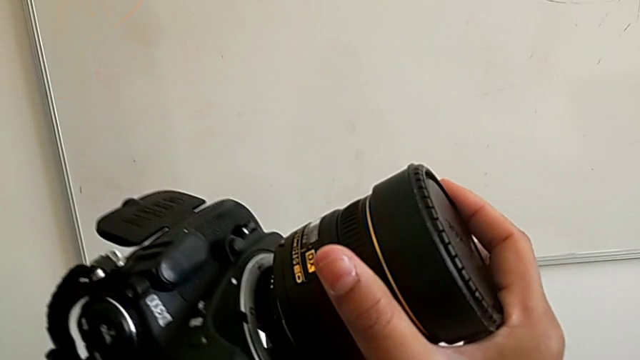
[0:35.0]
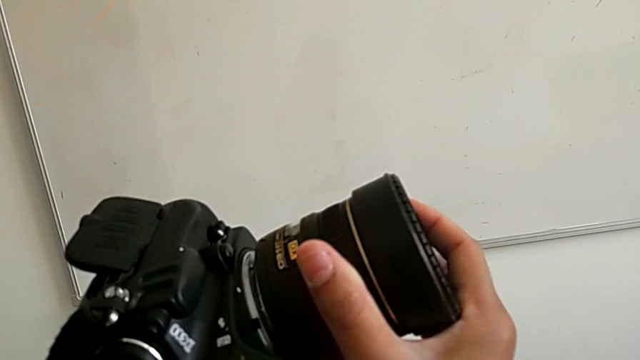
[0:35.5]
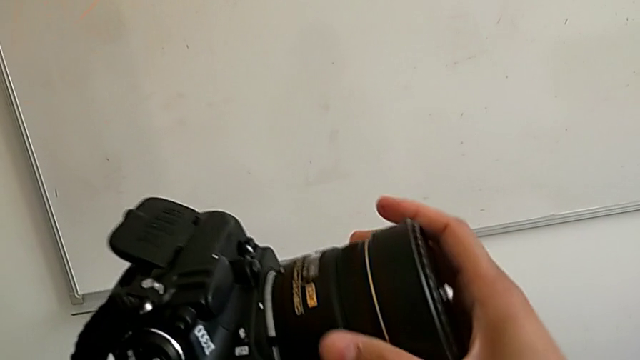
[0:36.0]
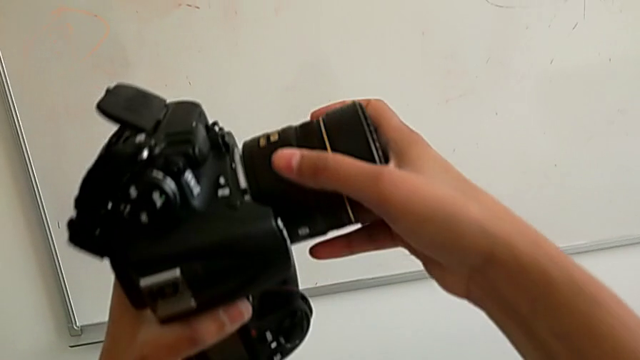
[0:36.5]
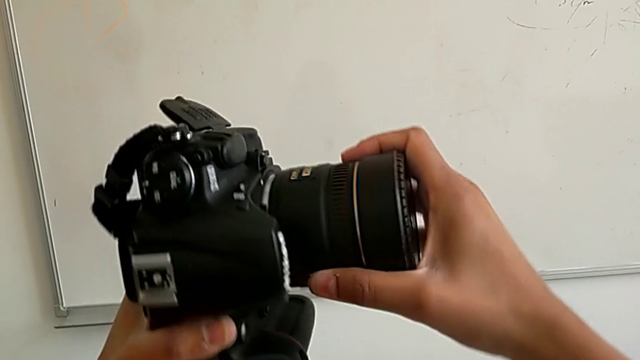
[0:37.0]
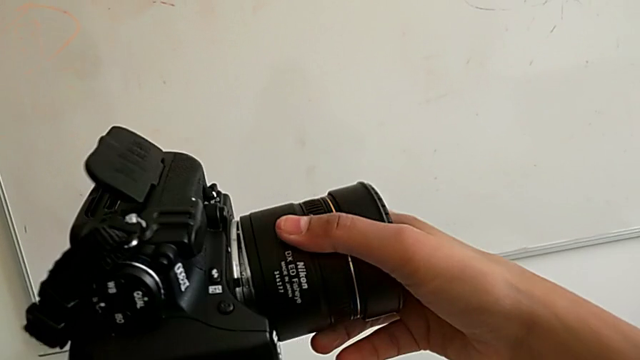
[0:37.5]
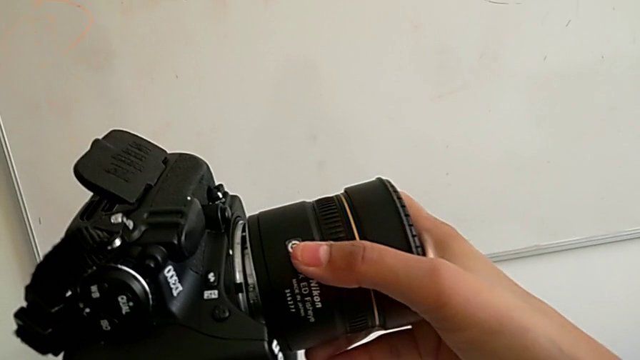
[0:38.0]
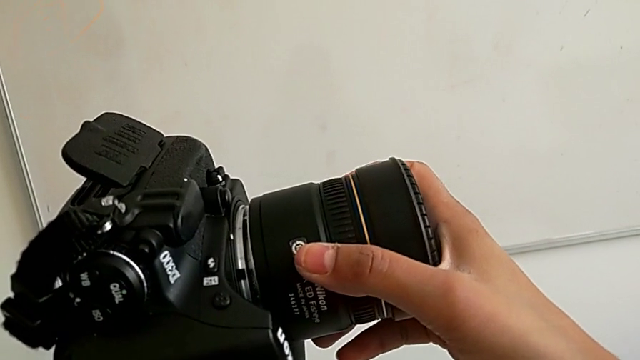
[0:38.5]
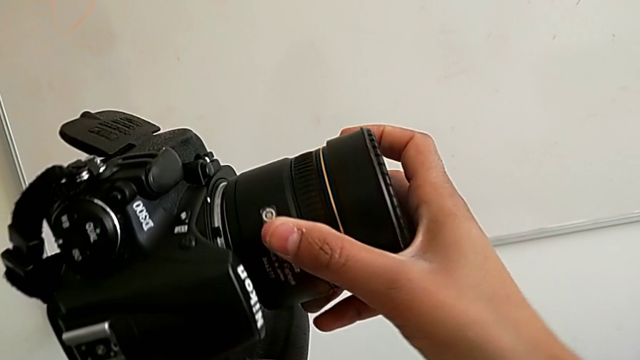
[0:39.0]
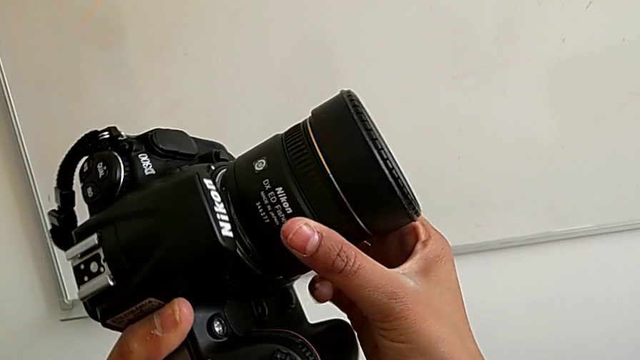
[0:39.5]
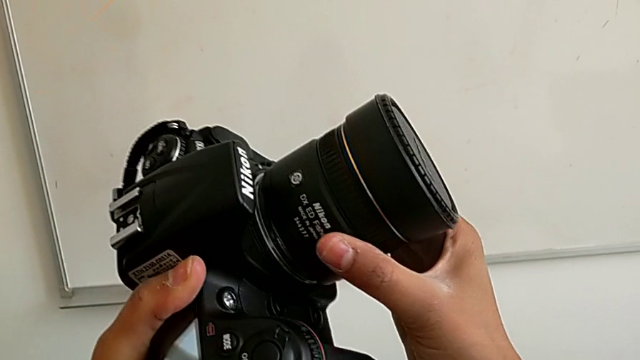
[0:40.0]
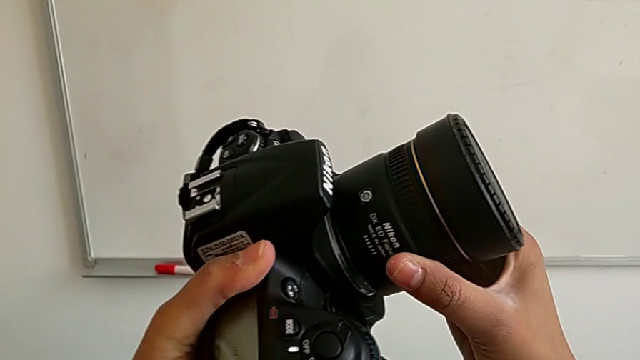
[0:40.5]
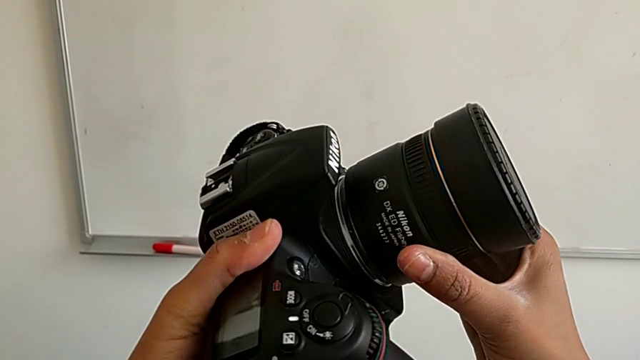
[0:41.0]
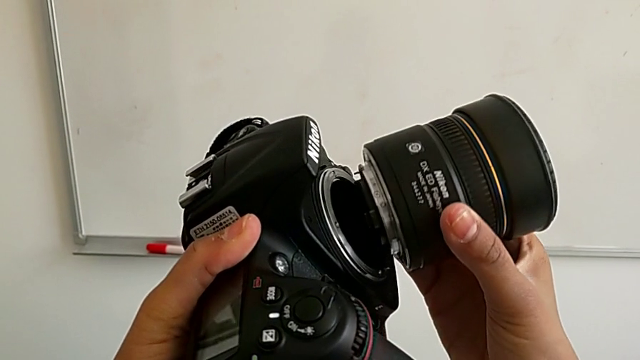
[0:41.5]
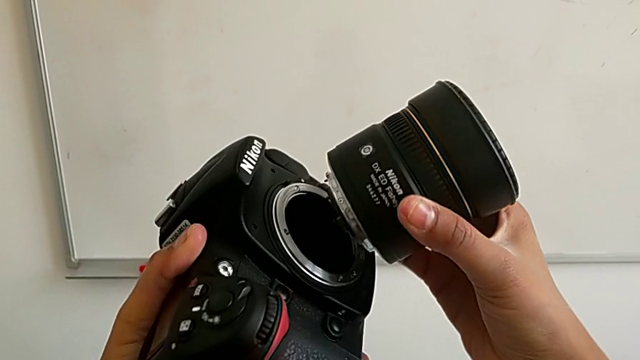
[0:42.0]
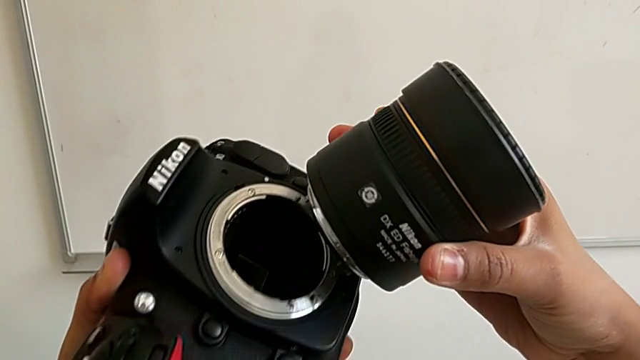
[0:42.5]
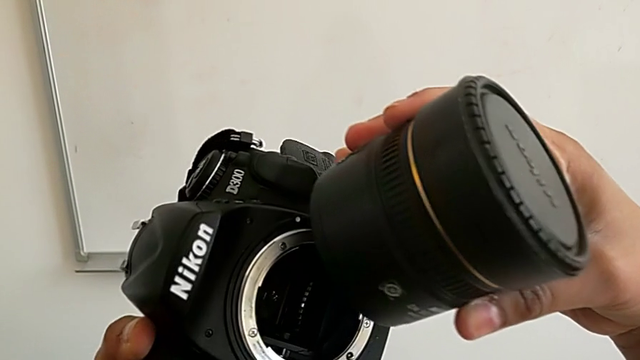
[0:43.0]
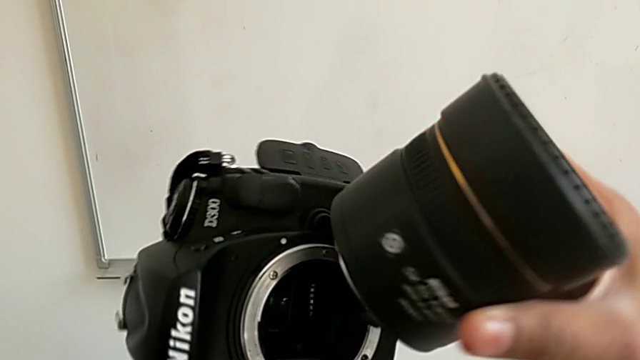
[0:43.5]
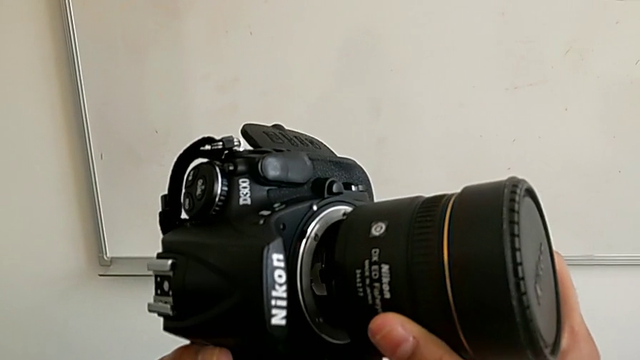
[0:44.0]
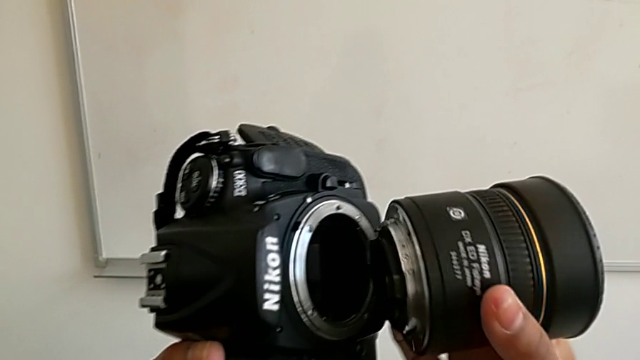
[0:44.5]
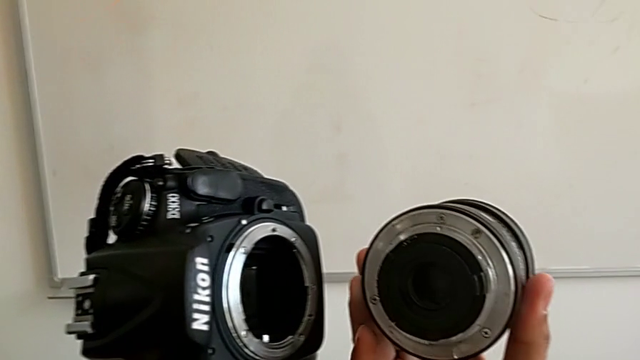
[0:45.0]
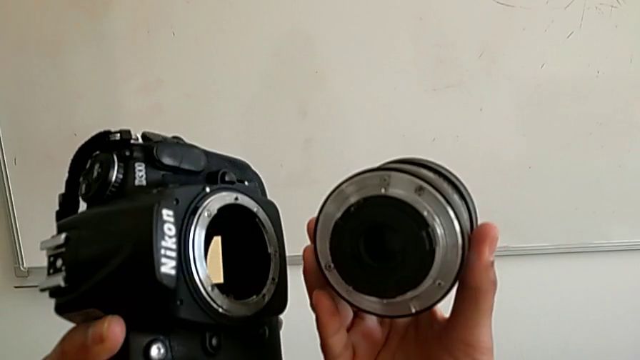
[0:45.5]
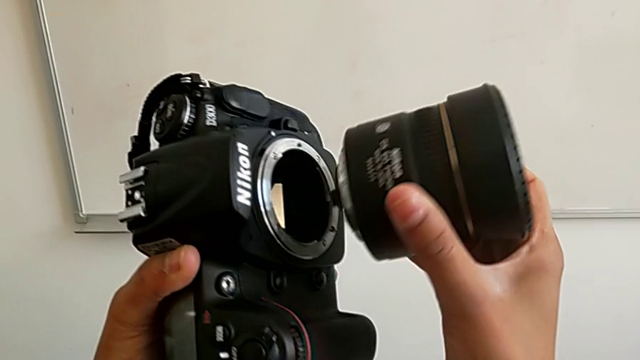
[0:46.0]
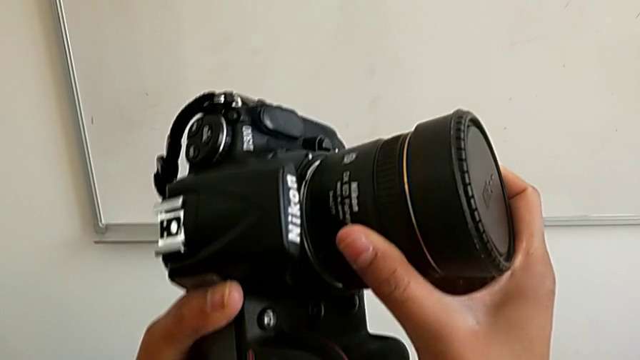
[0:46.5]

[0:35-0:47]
The camera wearer is attaching the lens back to the DSLR camera. They wrongly rotate the lens, not attaching it to the DSLR correctly, withdraw it and wrongly insert it.

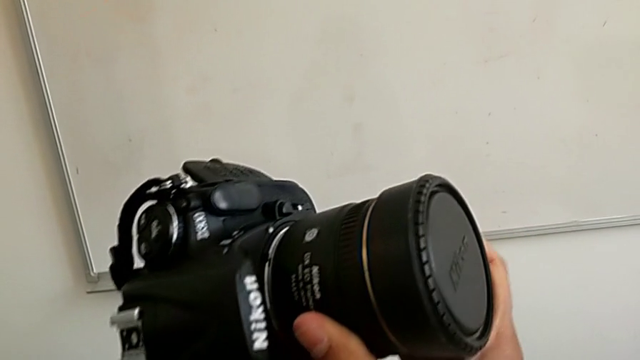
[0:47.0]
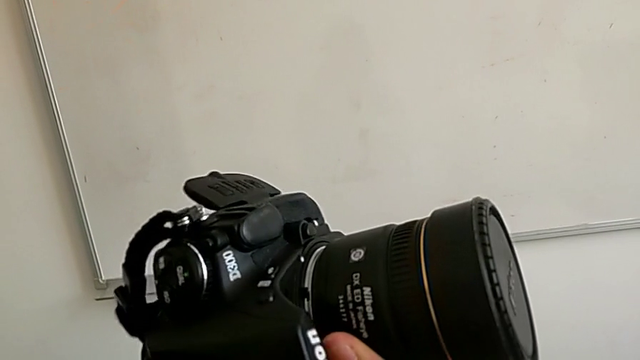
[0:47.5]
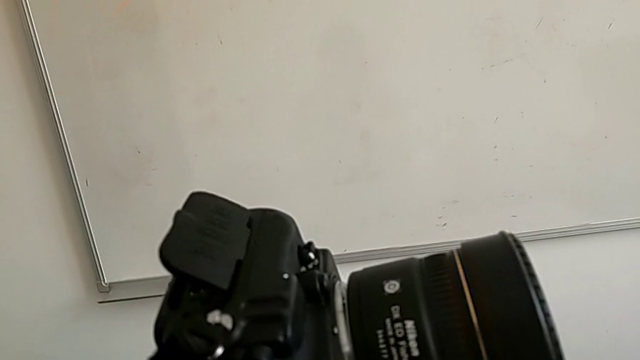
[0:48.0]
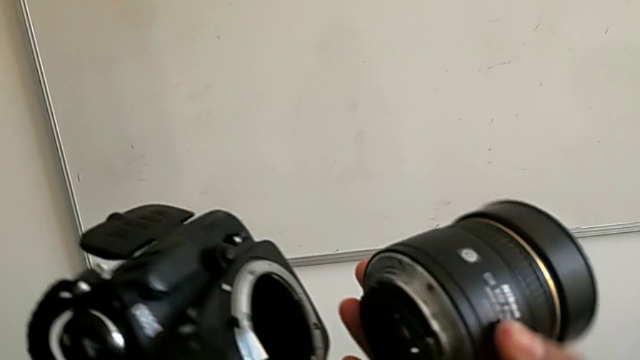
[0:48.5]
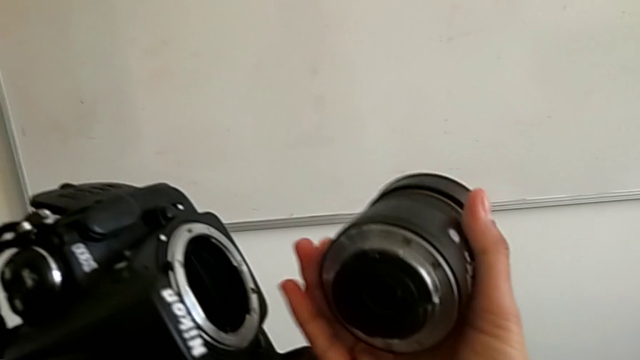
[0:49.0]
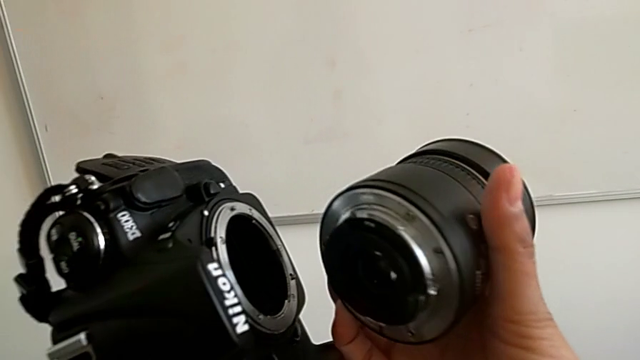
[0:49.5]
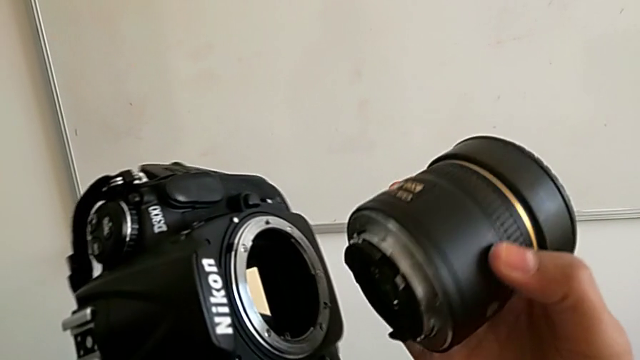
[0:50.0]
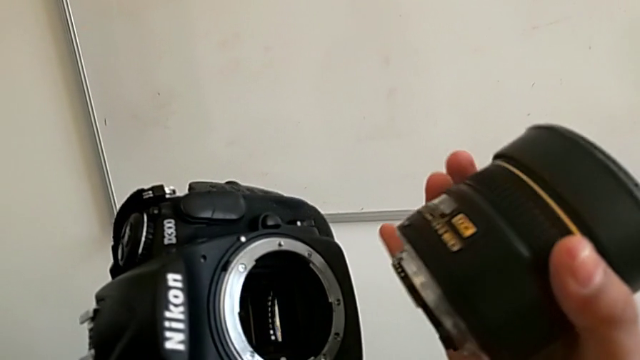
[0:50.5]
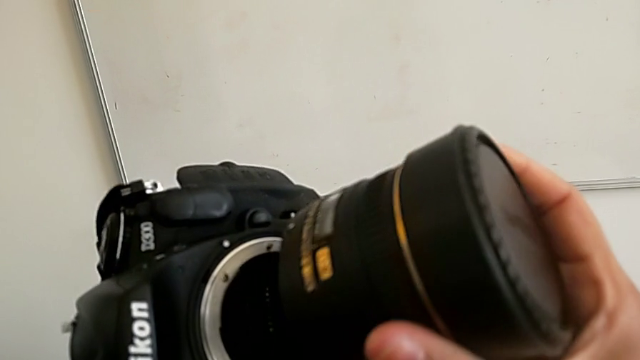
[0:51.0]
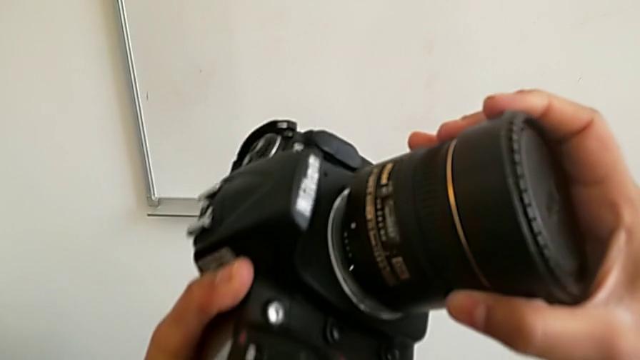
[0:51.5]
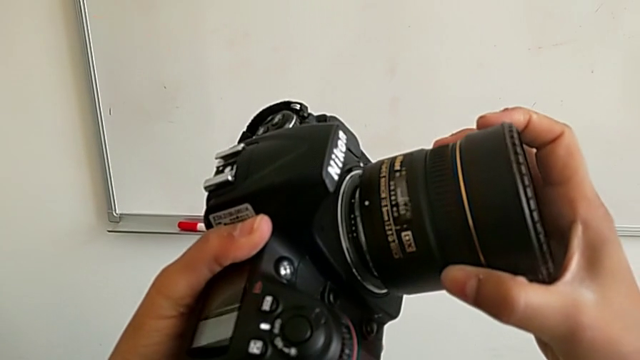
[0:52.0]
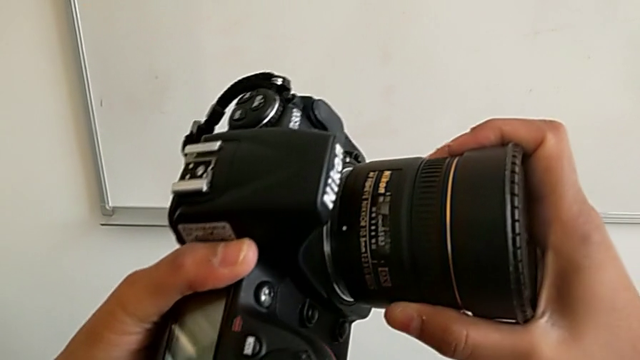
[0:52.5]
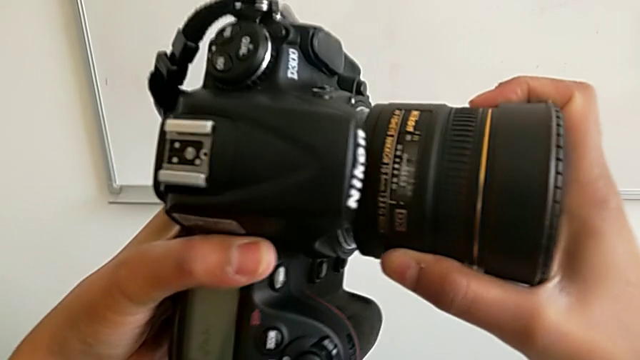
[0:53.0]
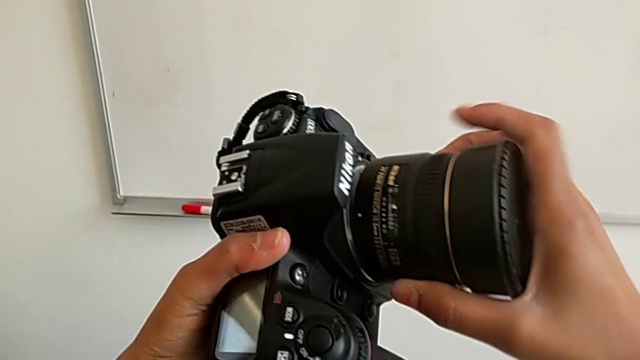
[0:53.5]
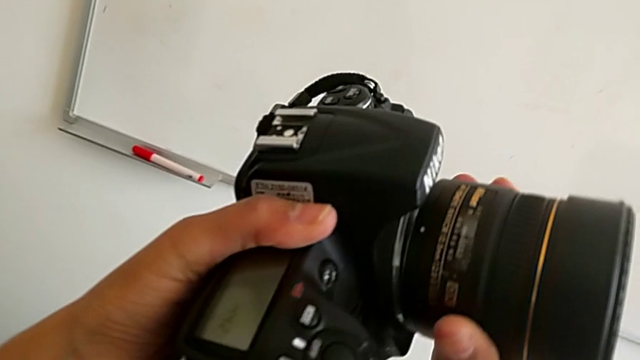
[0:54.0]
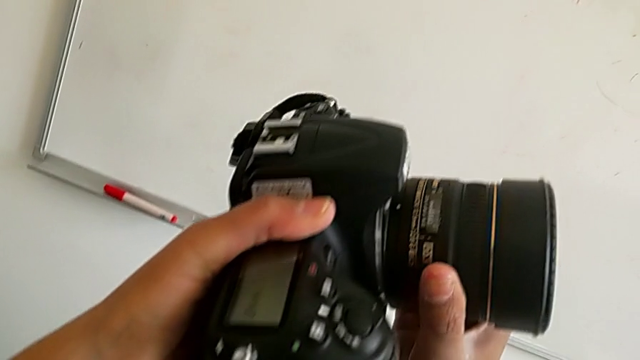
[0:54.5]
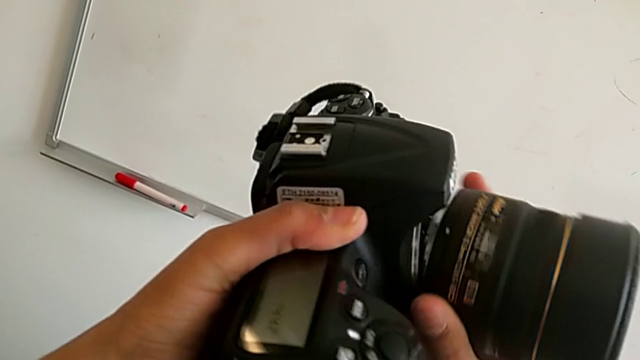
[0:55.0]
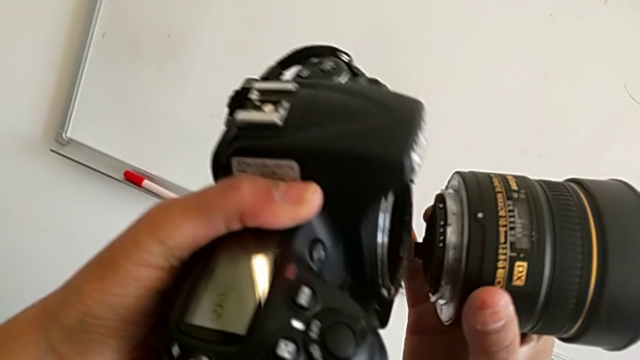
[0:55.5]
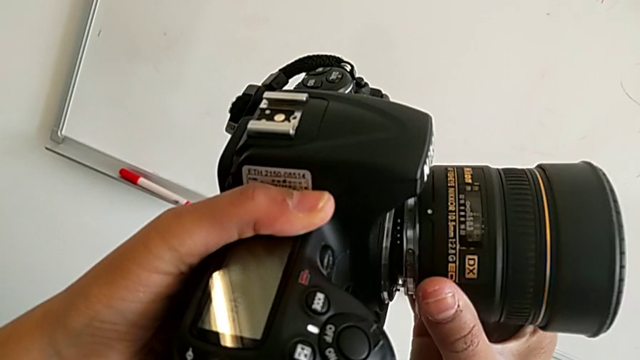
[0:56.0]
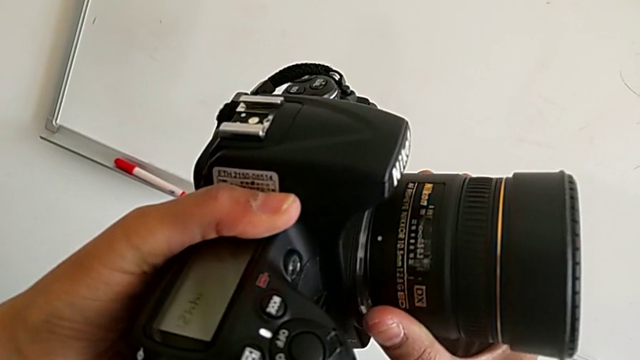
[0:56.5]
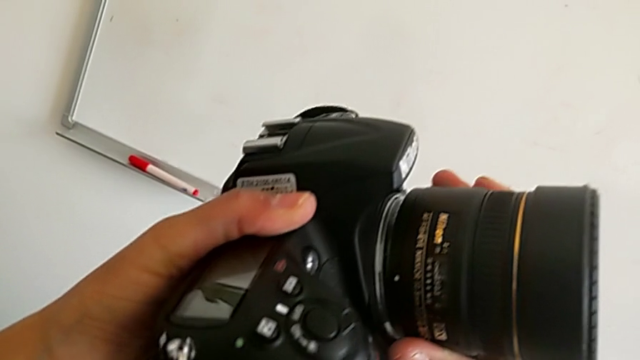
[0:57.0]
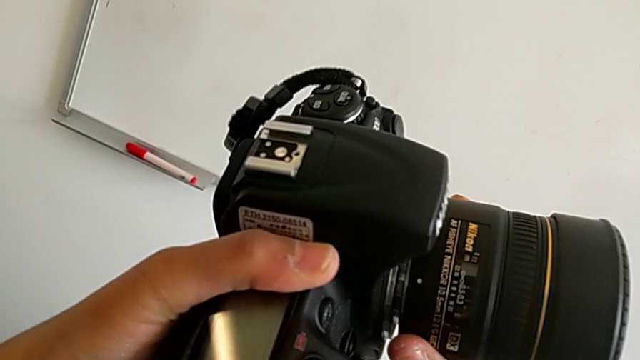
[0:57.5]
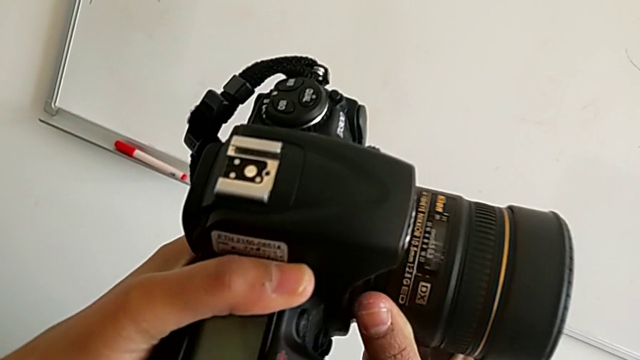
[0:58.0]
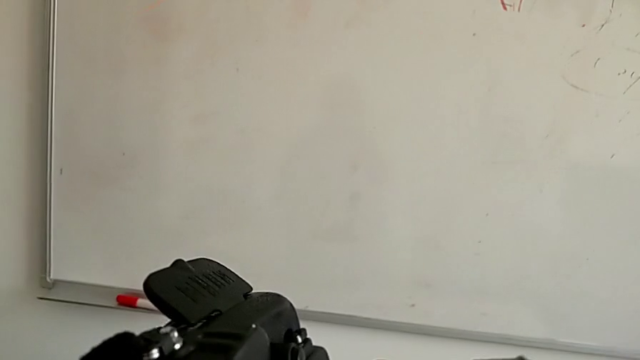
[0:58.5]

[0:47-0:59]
The camera wearer is attaching the lens back to the DSLR camera. They wrongly align the lens, unable to align it correctly with the DSLR, and begin to rotate it.
